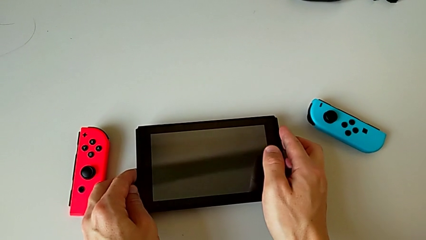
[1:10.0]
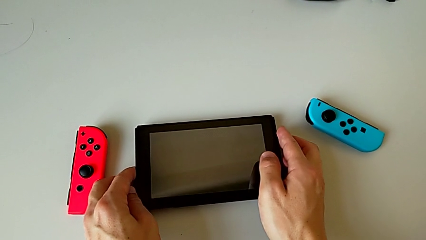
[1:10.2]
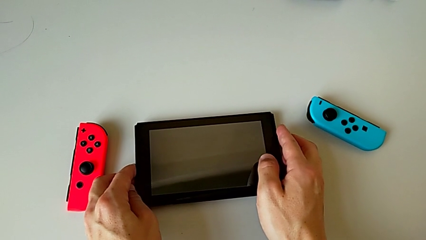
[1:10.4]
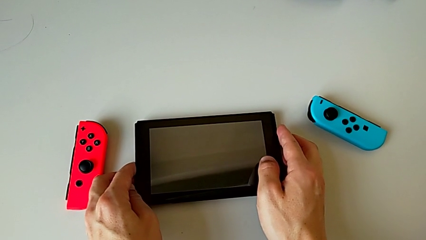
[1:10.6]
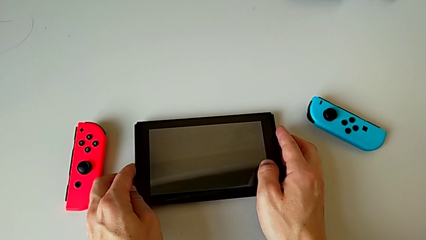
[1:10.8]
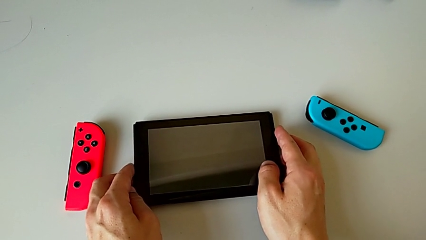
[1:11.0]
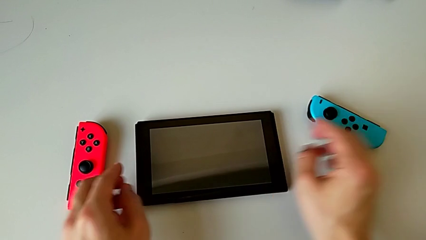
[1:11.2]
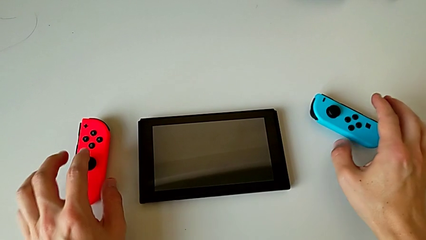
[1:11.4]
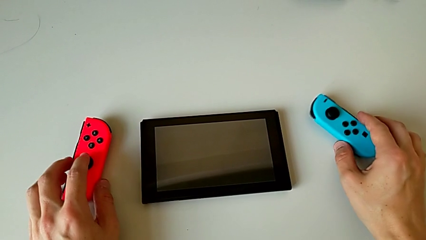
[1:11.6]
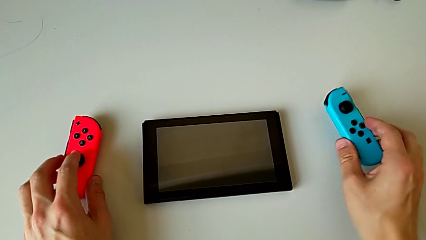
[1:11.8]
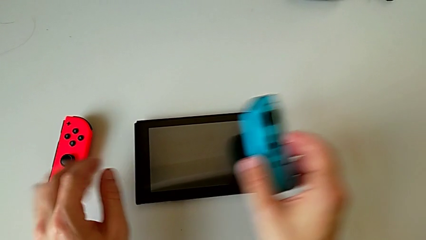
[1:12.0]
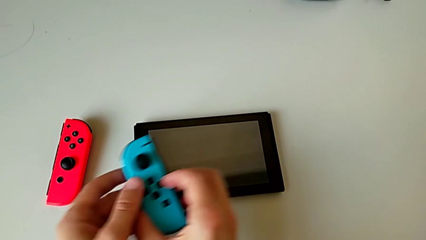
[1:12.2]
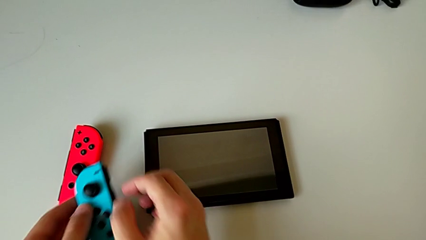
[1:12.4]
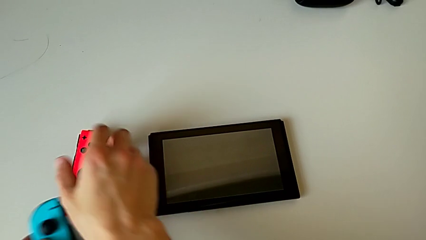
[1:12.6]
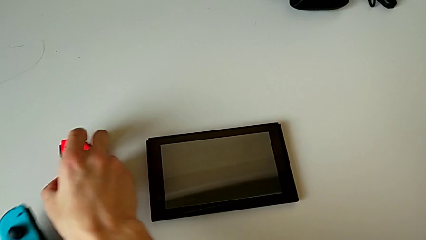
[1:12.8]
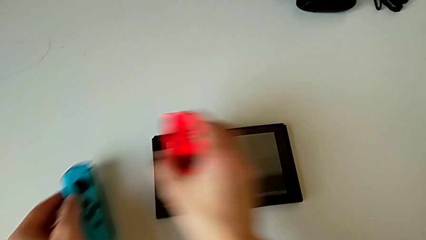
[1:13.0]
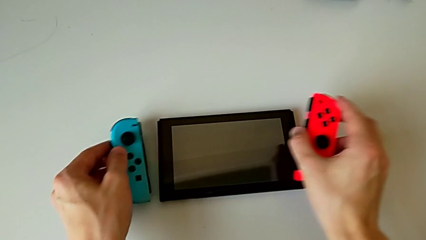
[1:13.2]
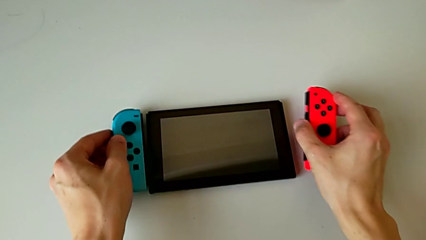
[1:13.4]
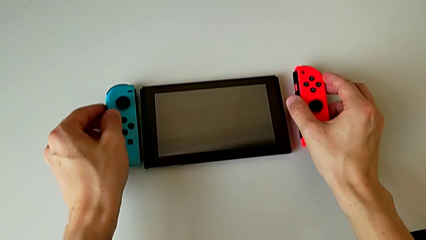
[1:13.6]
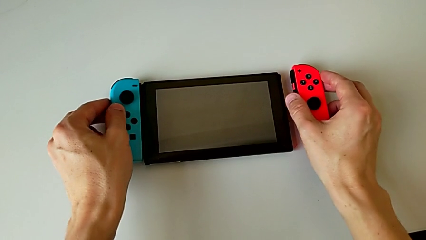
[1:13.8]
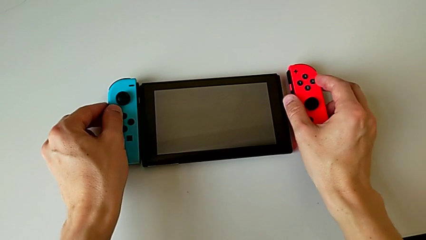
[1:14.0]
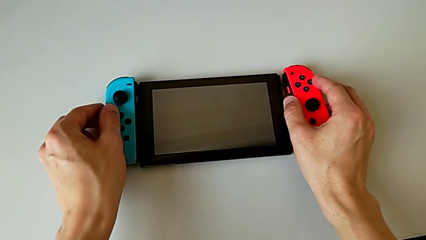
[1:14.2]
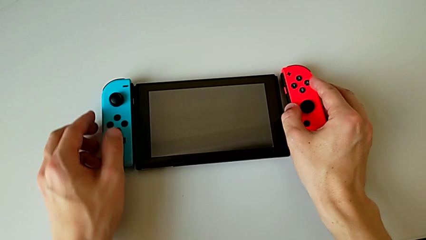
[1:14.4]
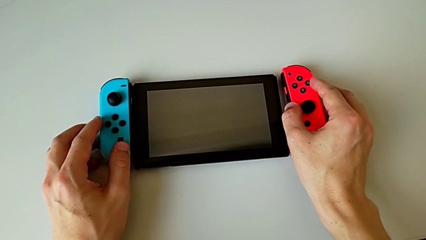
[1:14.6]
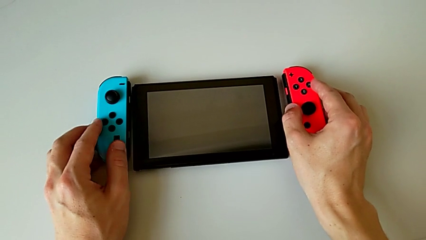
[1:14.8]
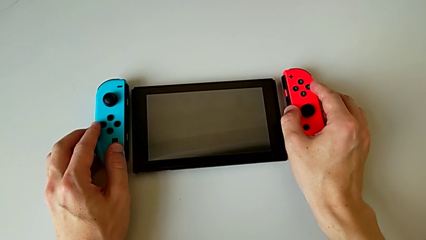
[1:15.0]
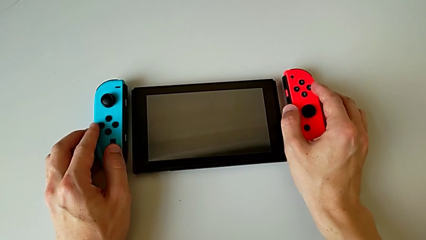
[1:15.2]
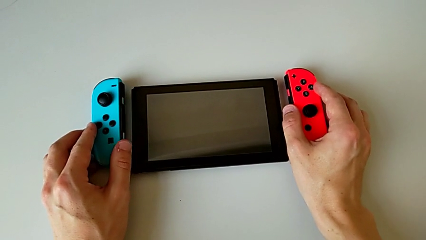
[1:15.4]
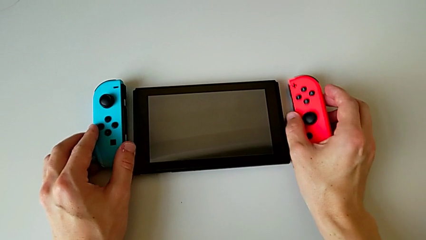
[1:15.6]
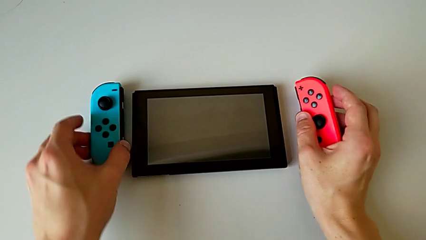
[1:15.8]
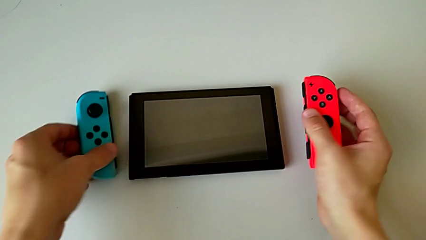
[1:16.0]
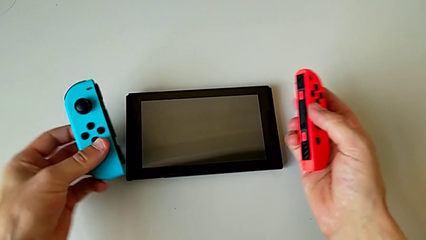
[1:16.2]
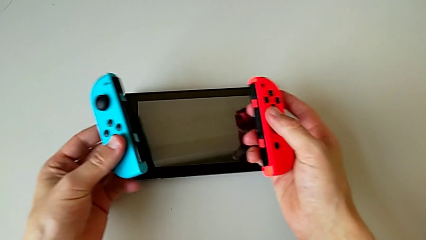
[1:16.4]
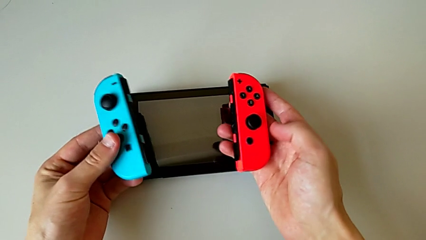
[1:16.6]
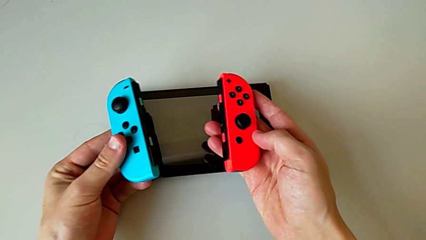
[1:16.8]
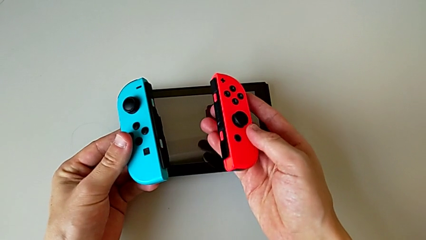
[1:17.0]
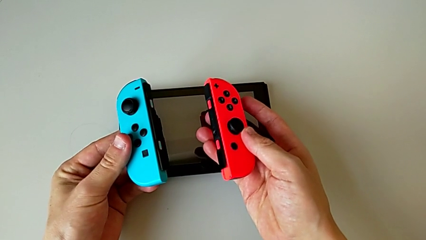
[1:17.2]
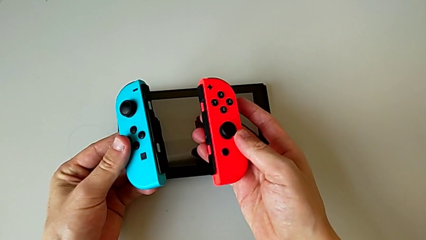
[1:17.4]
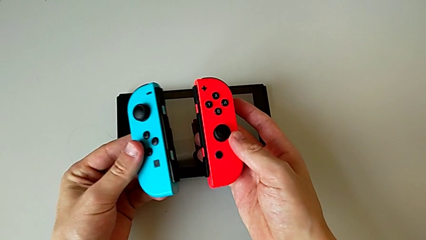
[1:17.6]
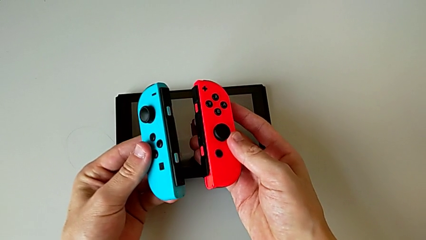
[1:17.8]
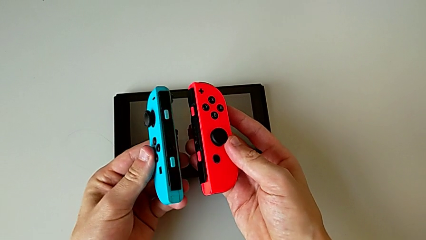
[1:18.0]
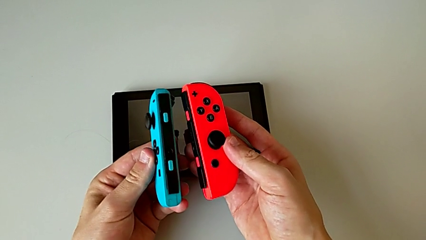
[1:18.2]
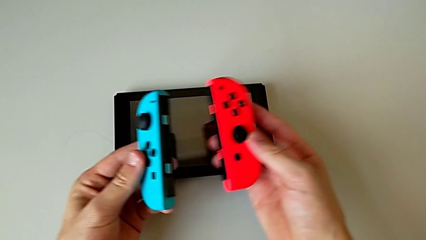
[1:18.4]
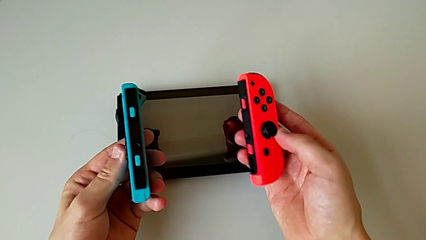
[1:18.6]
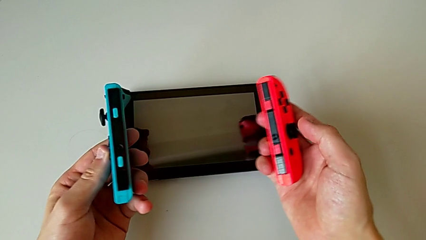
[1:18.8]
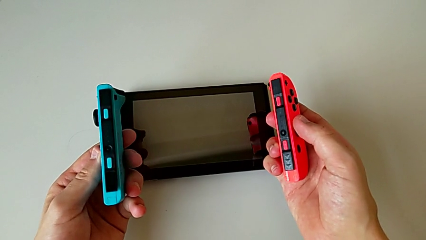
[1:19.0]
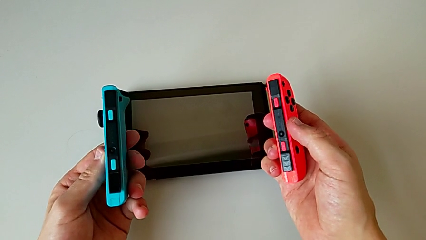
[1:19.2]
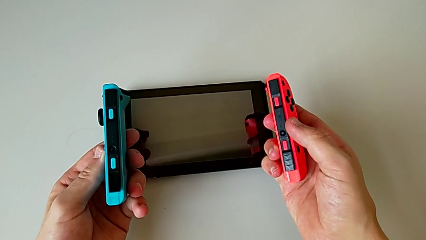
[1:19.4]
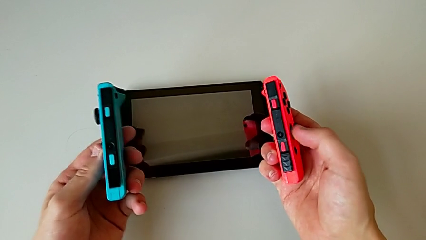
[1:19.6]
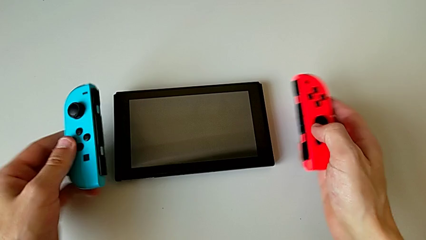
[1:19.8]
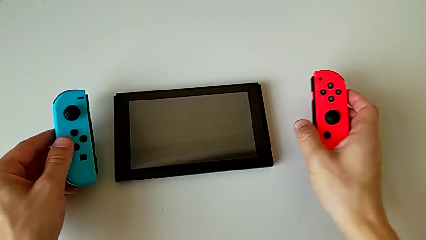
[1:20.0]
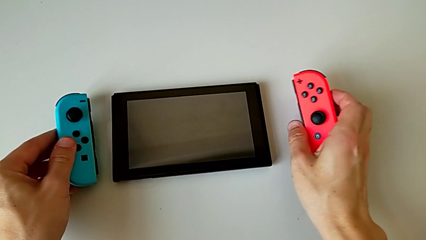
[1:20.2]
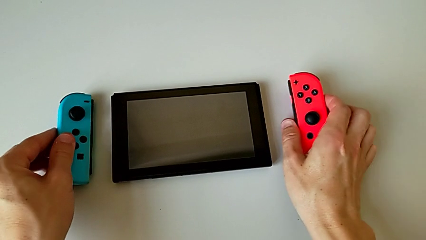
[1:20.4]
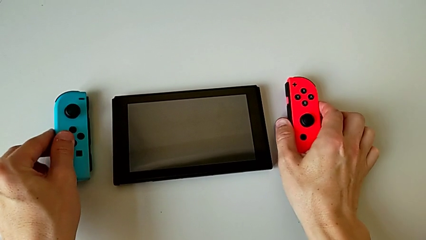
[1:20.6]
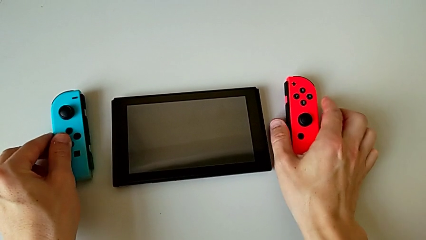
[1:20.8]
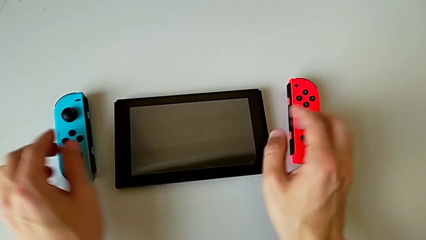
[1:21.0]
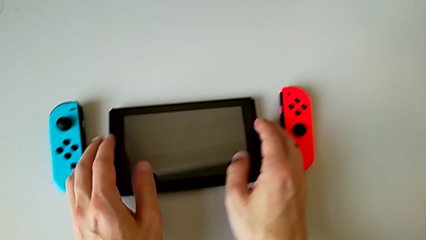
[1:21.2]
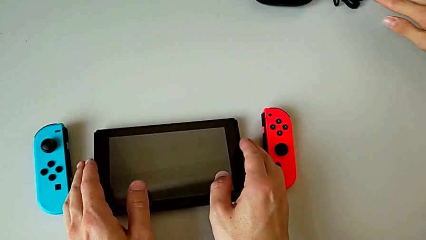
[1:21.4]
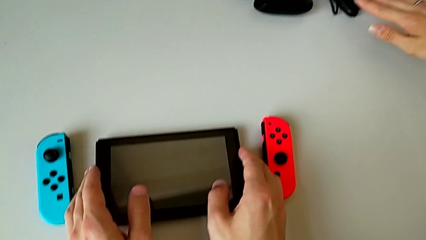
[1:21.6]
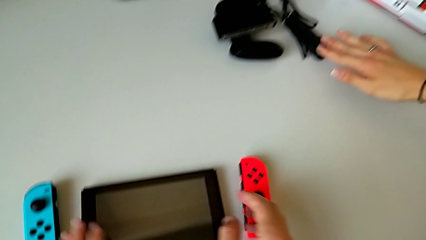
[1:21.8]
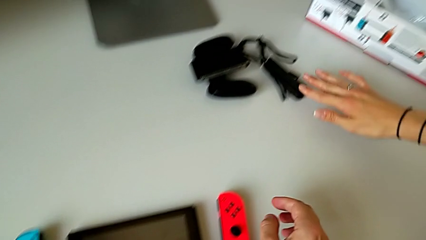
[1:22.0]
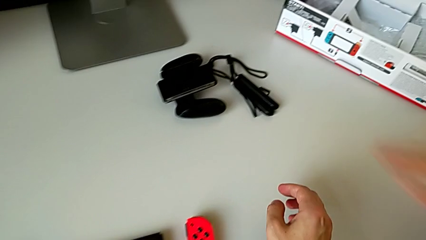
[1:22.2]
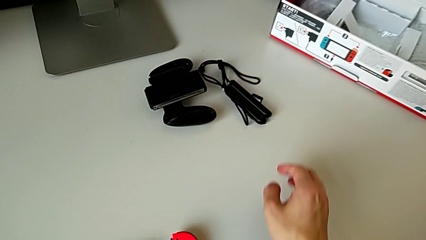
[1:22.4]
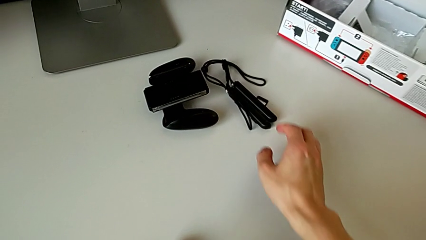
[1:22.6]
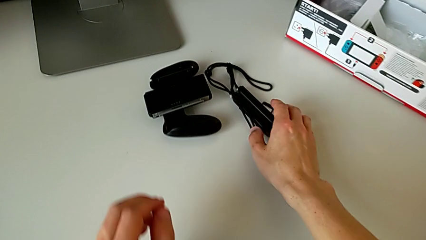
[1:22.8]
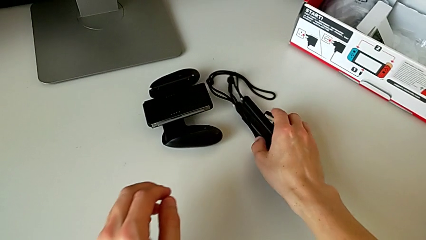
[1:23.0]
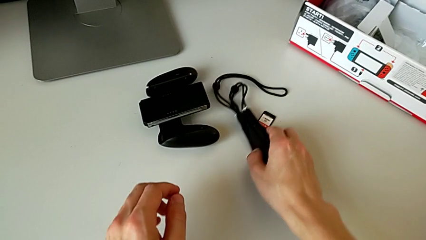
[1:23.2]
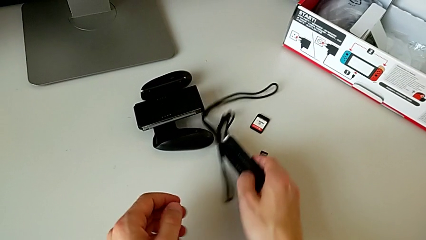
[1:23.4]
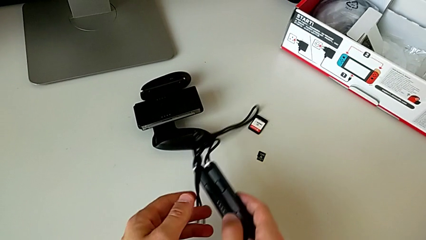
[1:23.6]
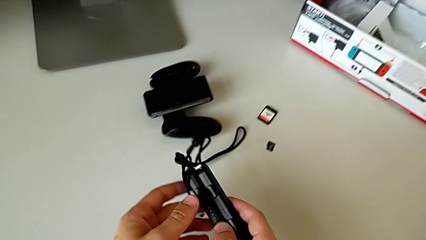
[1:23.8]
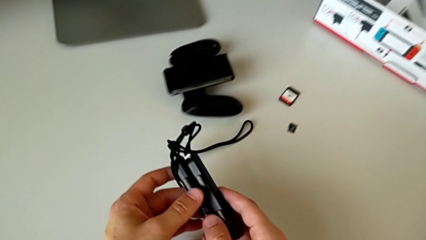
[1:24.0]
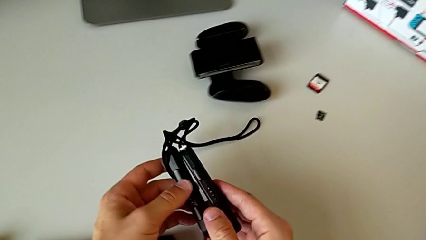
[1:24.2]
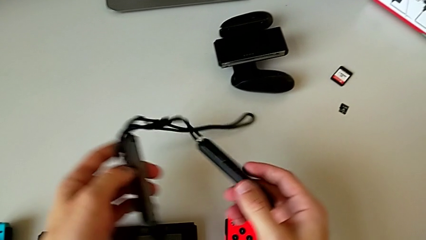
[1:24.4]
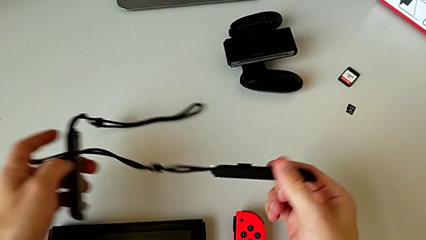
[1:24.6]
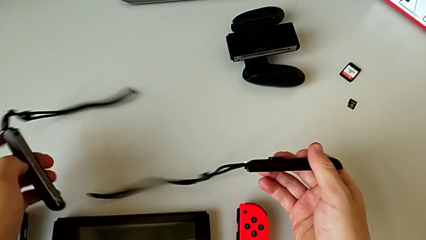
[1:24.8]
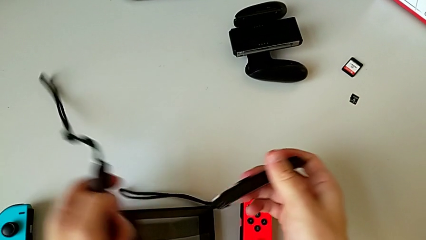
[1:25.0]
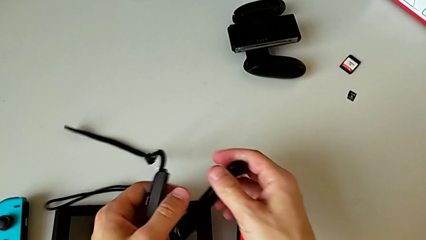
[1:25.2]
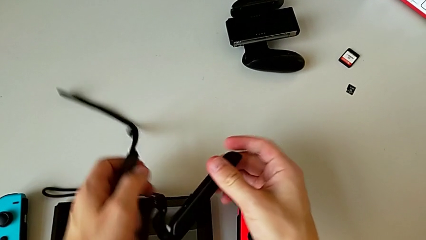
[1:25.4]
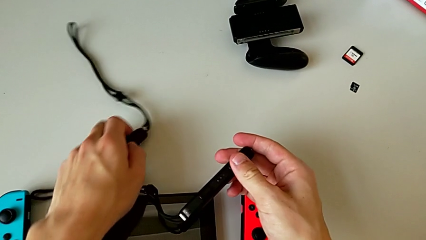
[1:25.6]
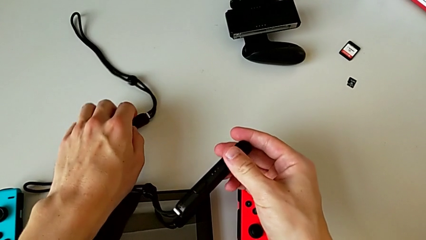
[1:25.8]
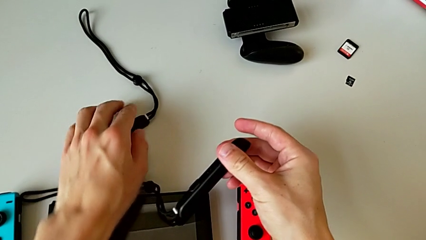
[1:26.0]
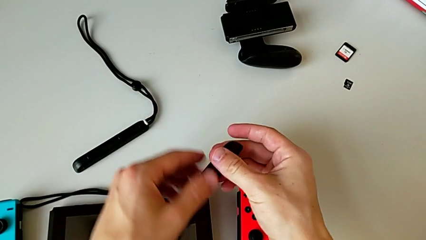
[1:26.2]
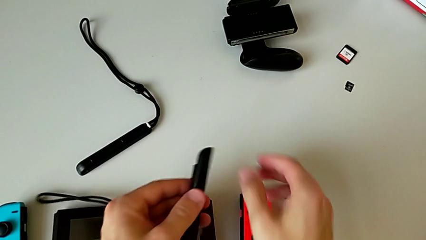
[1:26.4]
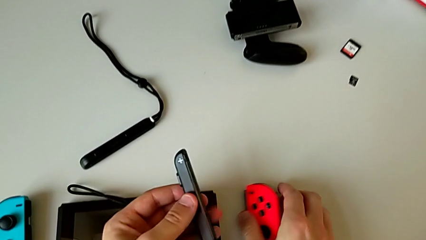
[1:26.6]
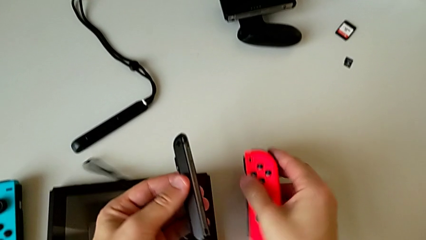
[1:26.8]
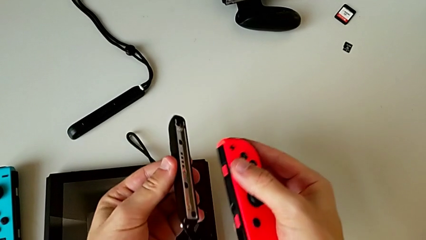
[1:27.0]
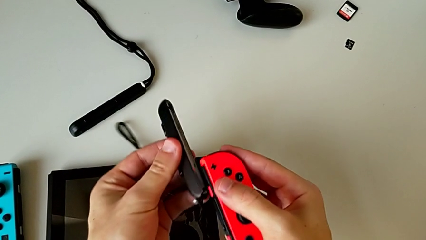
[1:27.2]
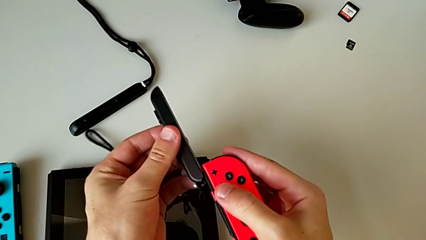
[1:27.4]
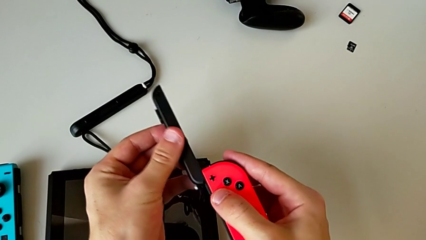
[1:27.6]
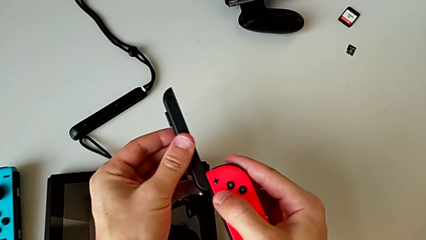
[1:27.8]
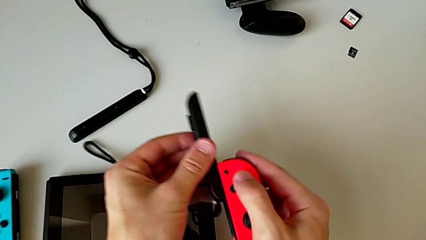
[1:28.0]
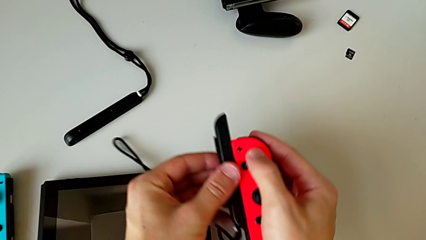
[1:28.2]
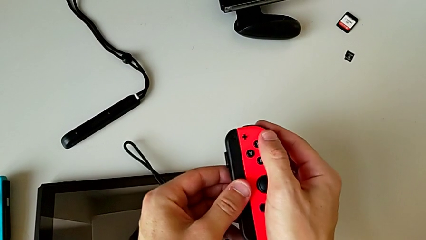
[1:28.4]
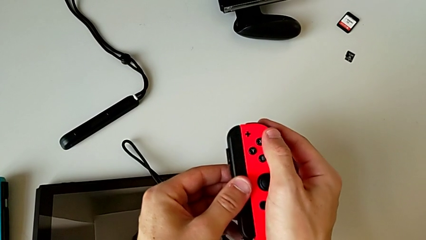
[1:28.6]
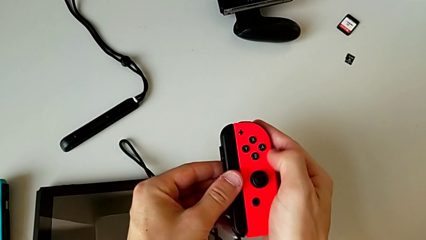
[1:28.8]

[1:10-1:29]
The camera wearer is assembling the Joy-Con controllers into the straps. They grab both Joy-Con controllers and begin to assemble the red Joy-Con controller.
